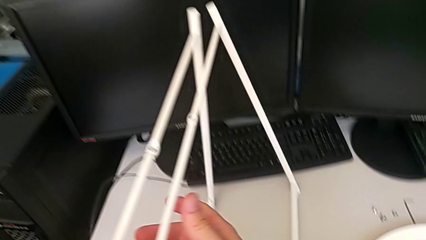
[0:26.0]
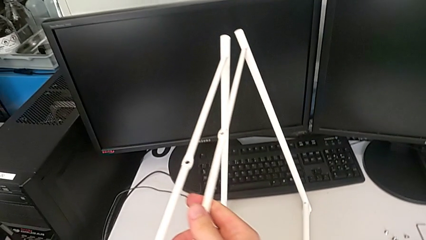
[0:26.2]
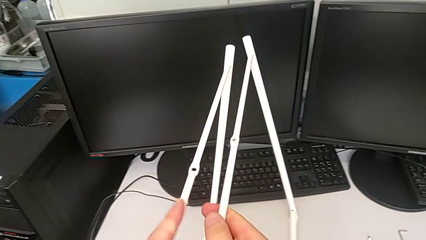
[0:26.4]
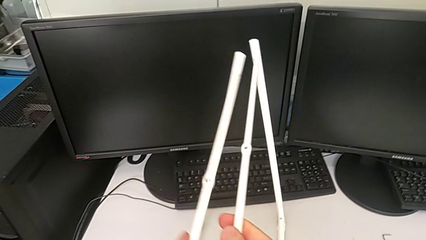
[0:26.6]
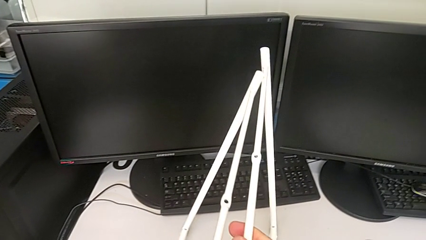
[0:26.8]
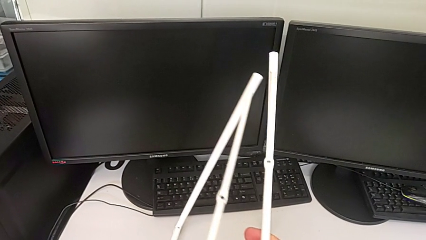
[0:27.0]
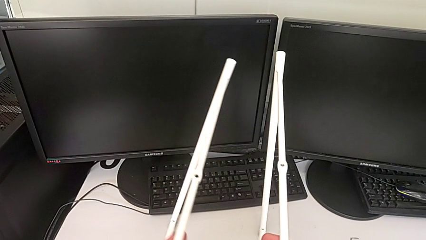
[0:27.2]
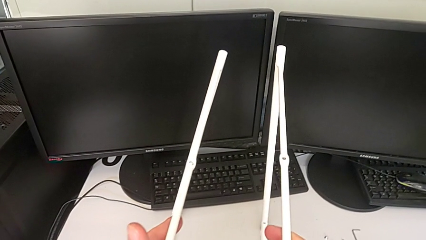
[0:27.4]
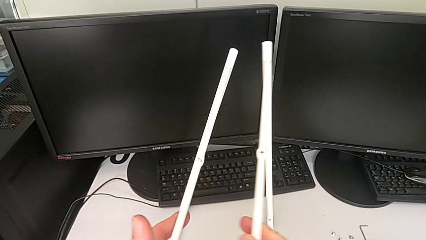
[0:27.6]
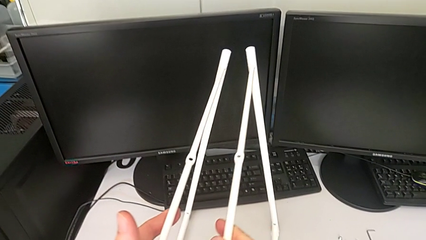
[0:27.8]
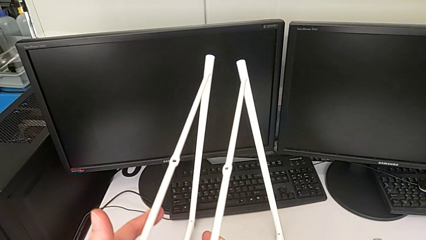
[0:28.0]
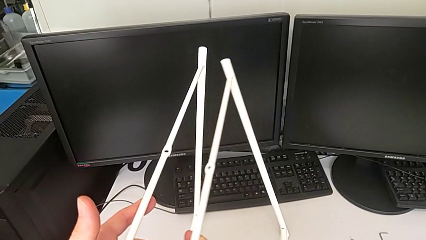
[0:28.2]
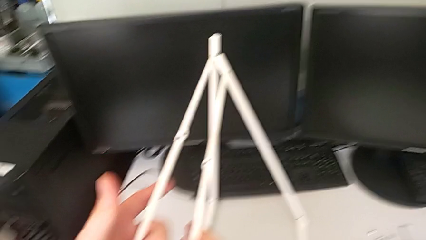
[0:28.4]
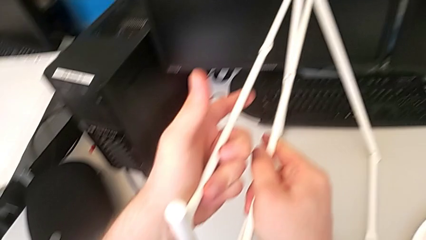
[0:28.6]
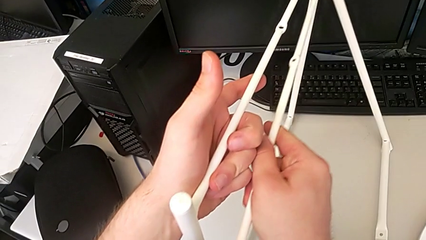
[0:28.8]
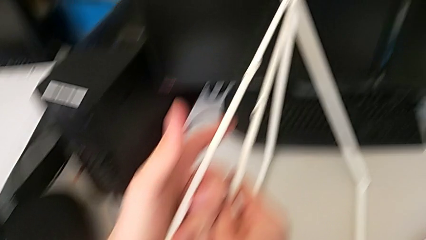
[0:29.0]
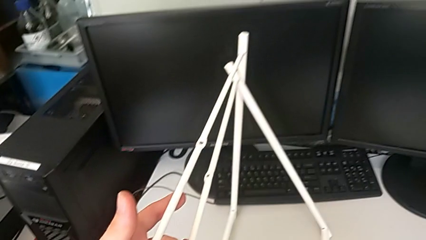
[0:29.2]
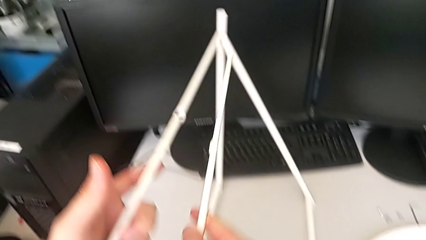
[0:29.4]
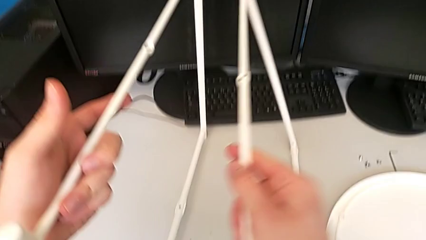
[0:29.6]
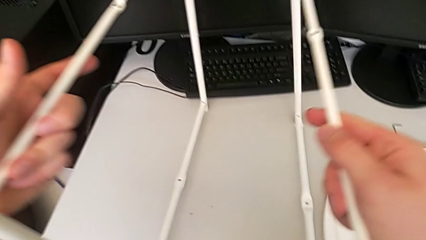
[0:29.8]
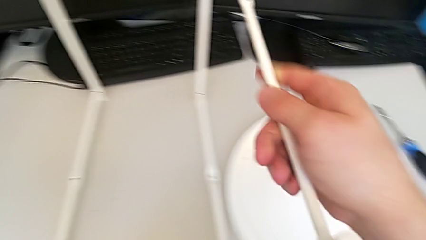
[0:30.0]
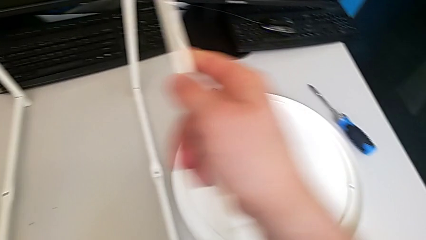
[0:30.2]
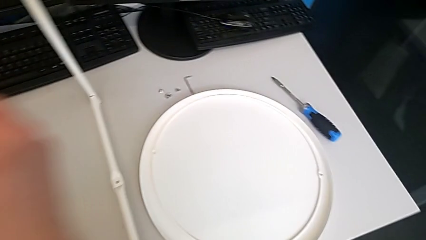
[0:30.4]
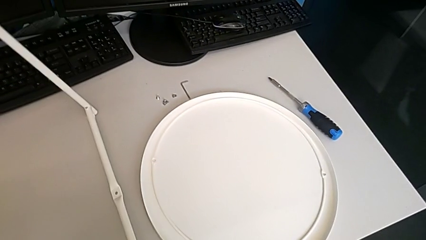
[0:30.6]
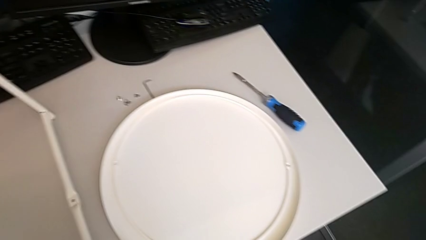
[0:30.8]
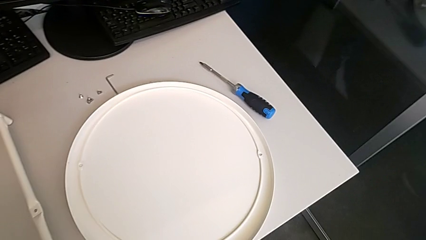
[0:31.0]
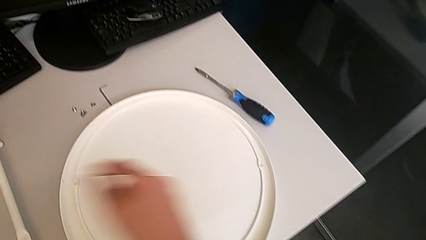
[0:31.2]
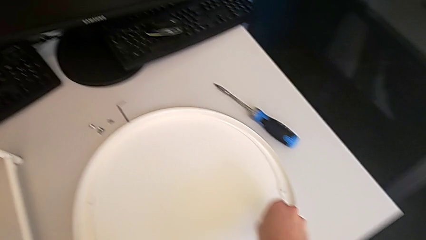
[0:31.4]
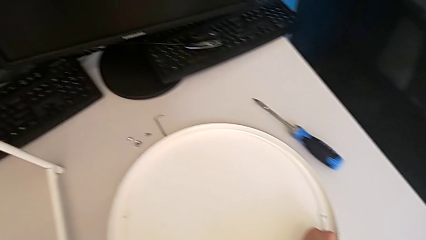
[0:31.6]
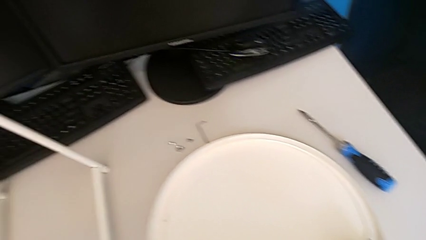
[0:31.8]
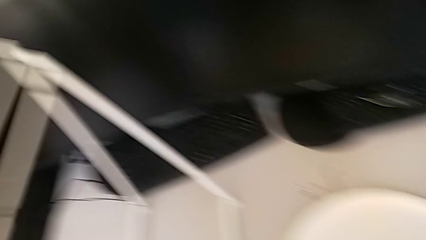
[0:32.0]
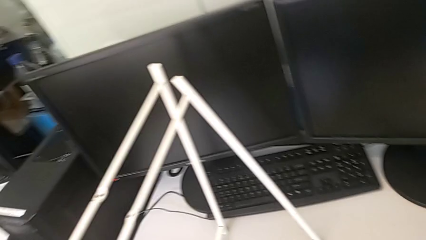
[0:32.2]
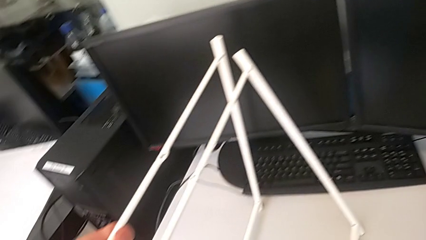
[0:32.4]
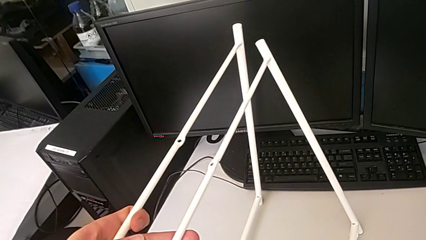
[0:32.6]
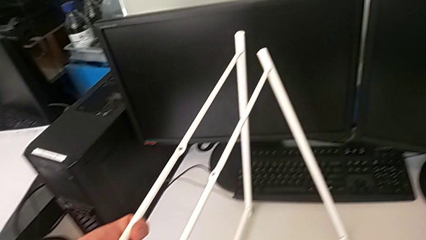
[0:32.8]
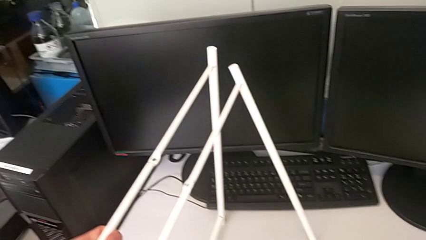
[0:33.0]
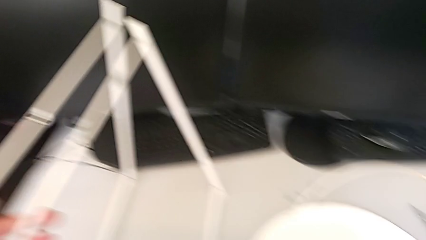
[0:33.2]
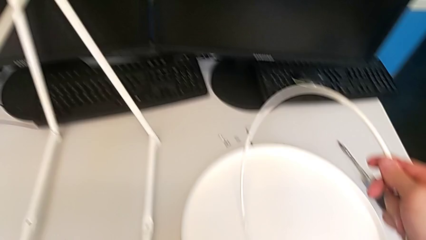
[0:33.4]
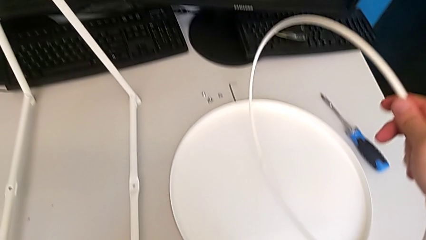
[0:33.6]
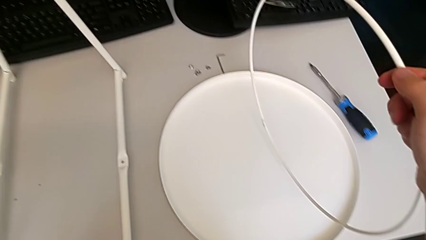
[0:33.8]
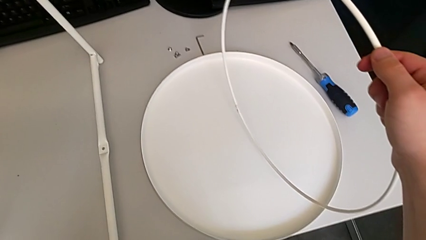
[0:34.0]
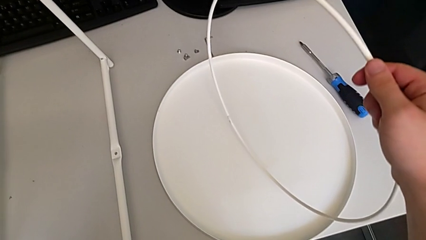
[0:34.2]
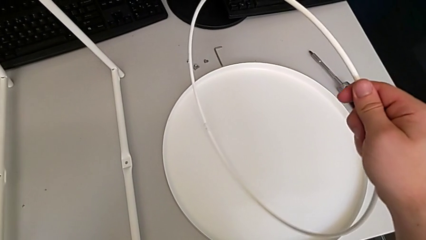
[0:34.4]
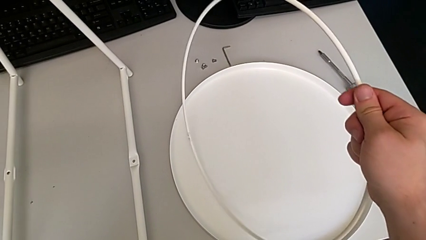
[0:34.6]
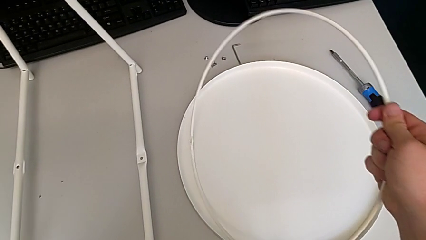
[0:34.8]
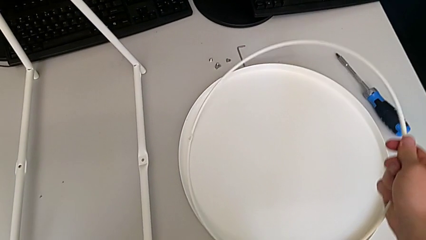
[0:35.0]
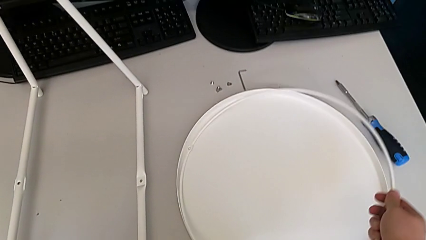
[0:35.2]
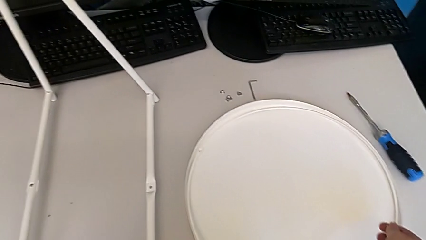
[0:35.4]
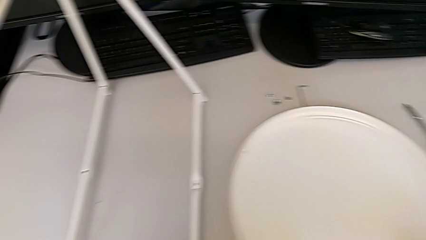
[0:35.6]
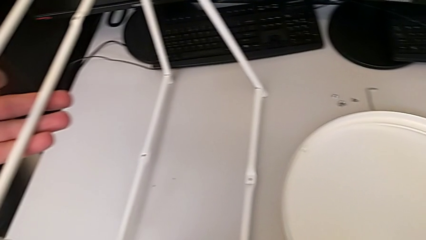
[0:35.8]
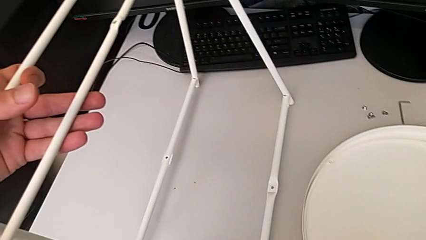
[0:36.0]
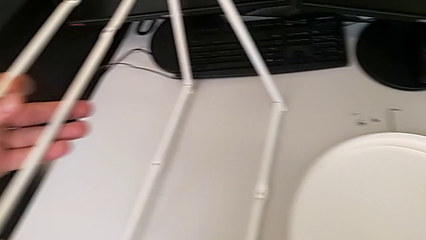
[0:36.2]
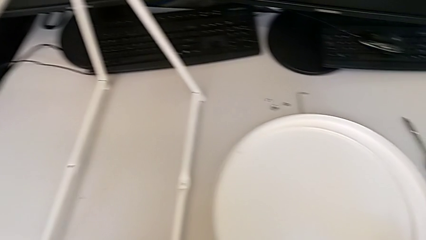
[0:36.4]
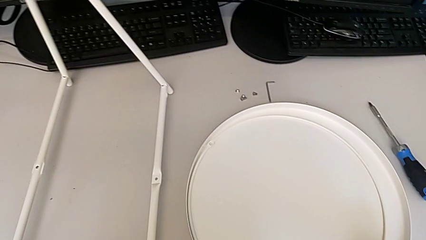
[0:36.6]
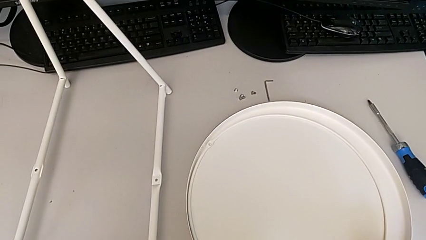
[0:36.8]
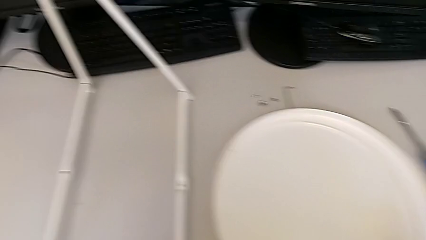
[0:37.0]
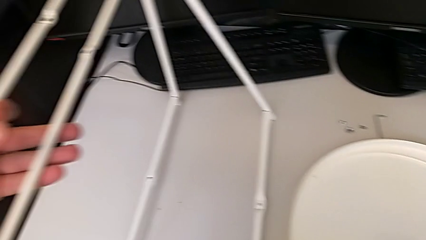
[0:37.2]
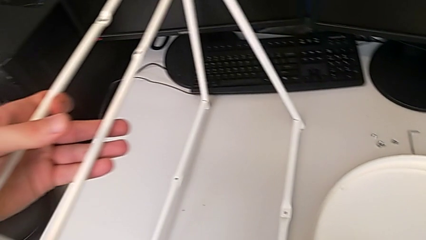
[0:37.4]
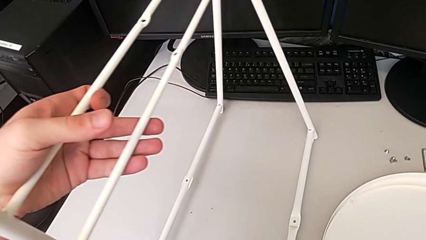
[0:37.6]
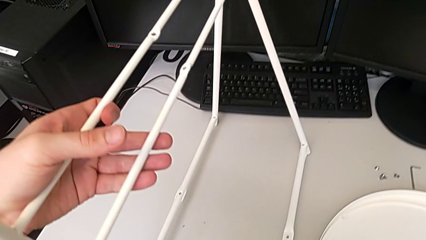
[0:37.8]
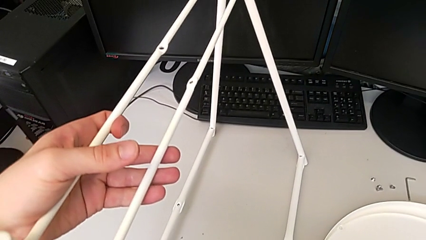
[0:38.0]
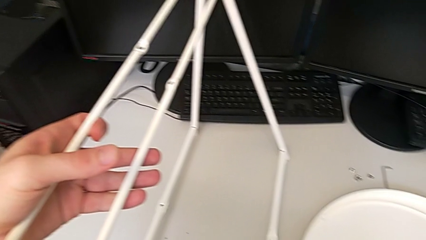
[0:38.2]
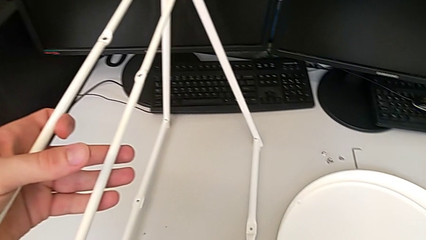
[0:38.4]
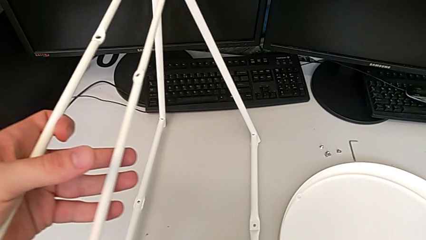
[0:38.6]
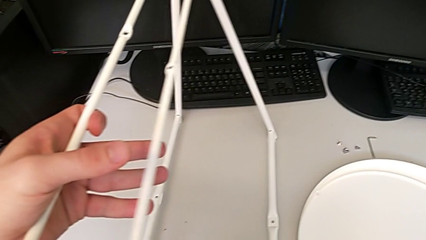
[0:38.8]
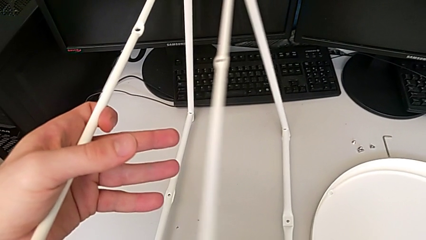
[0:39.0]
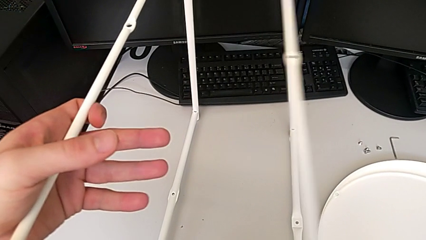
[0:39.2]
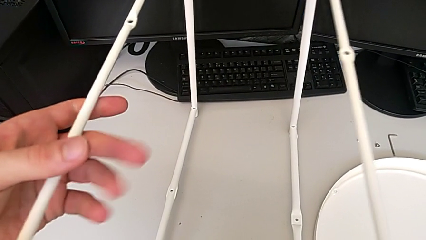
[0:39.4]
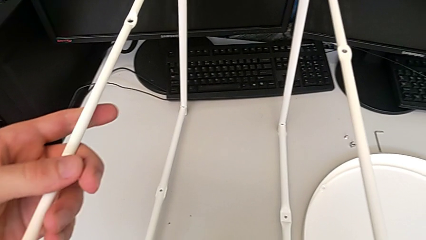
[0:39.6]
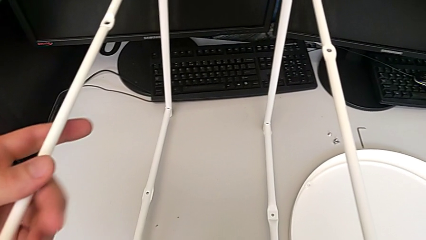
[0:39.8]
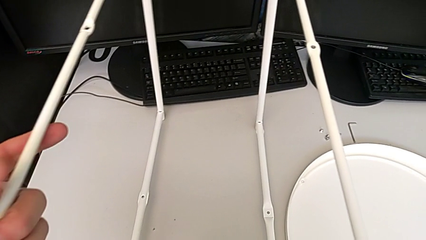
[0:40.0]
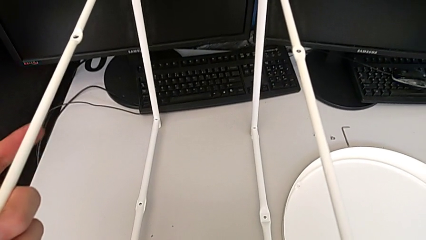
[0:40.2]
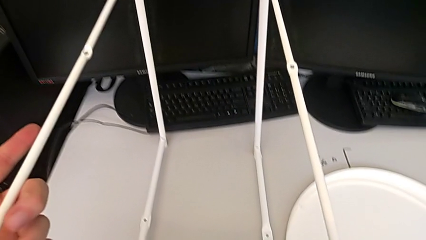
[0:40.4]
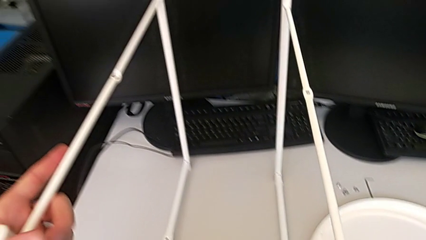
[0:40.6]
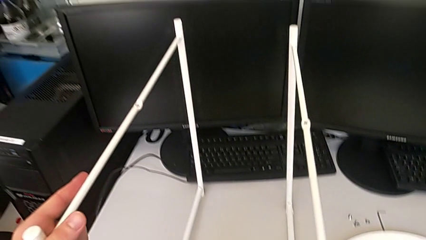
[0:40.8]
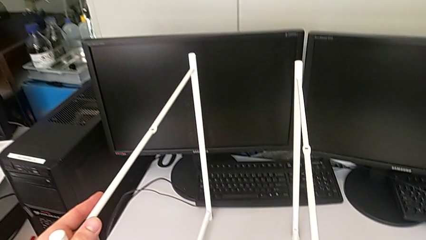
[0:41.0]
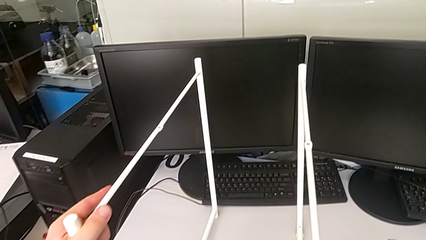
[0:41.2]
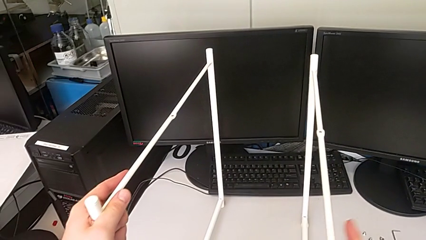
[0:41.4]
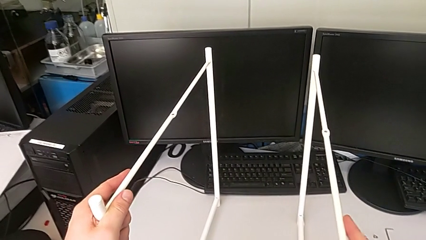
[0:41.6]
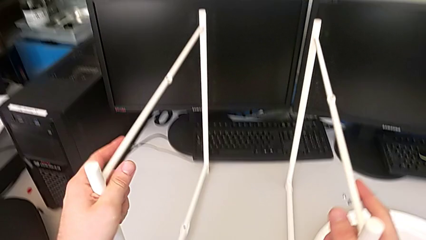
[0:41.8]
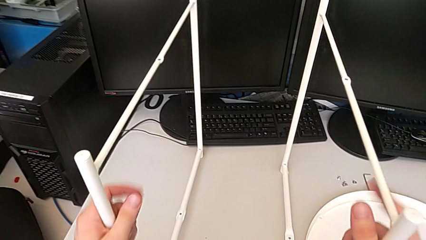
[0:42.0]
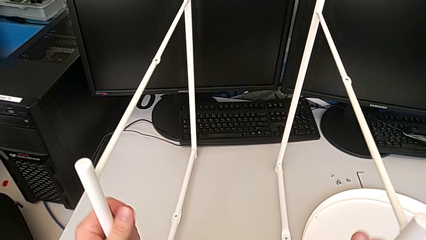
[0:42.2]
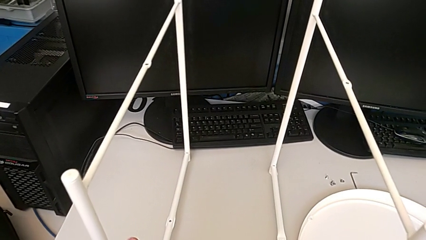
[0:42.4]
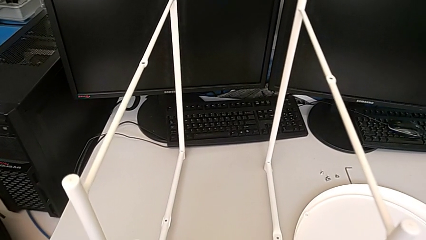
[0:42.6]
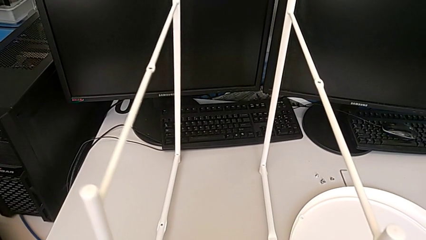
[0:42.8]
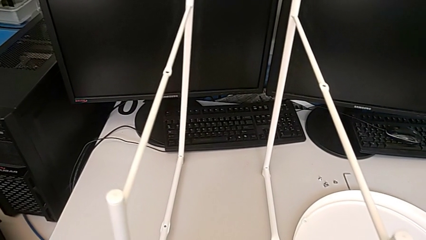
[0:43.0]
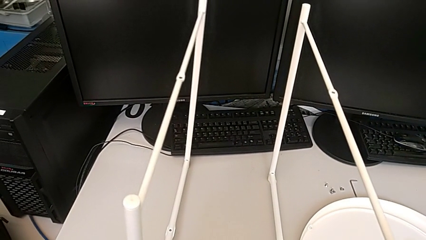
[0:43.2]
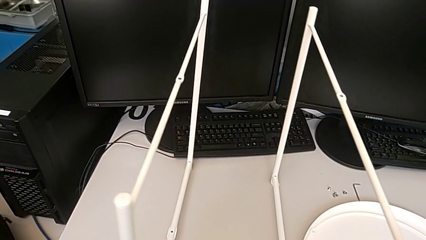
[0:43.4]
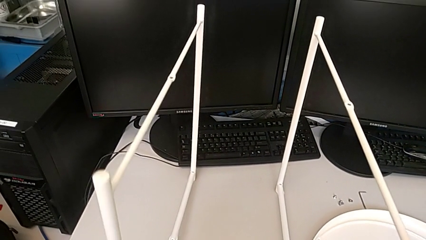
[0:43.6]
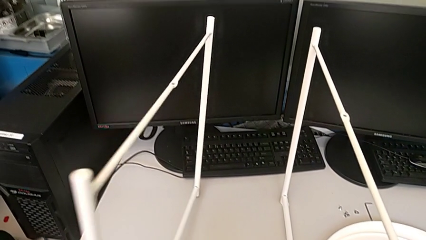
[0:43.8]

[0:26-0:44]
The camera wearer is assembling the legs. They inspect the leg, wrongly grab the circle, inspect it, place it, inspect the leg, wrongly hold it and grab the first leg.
